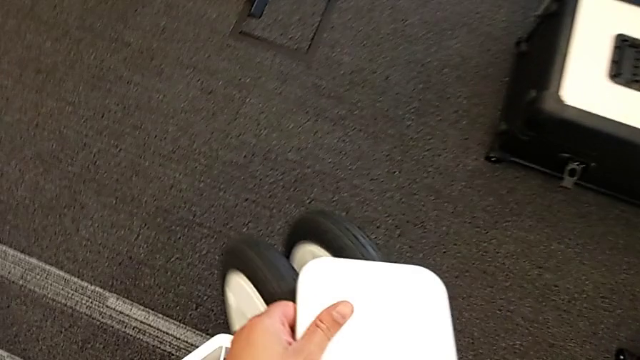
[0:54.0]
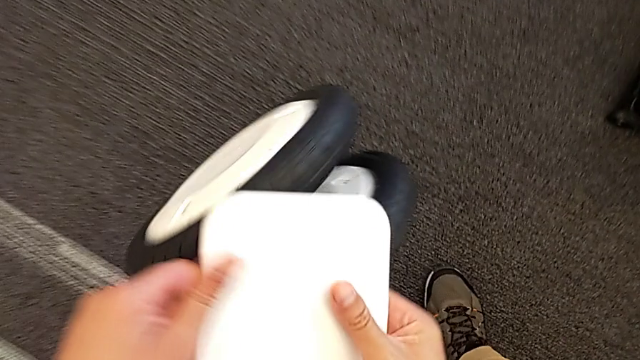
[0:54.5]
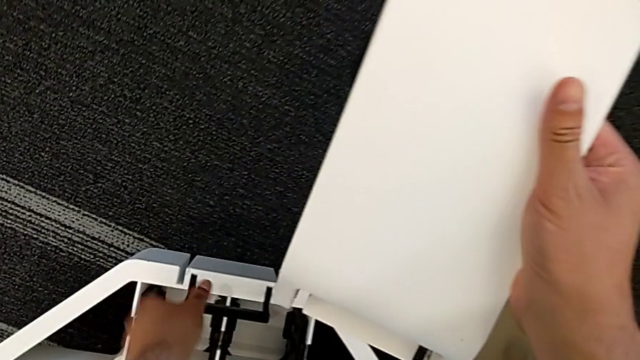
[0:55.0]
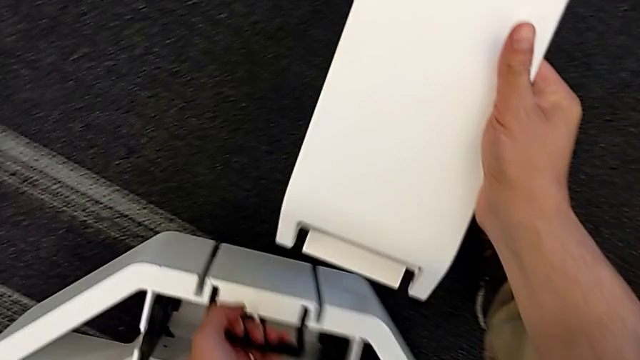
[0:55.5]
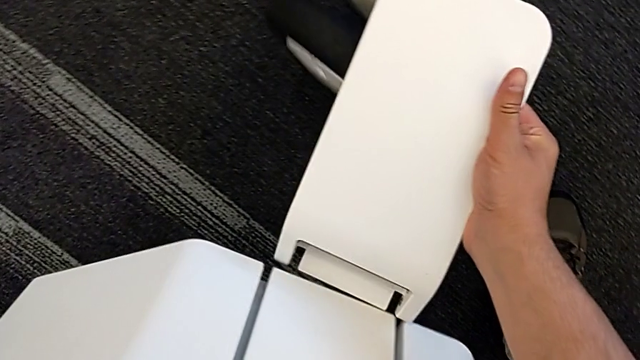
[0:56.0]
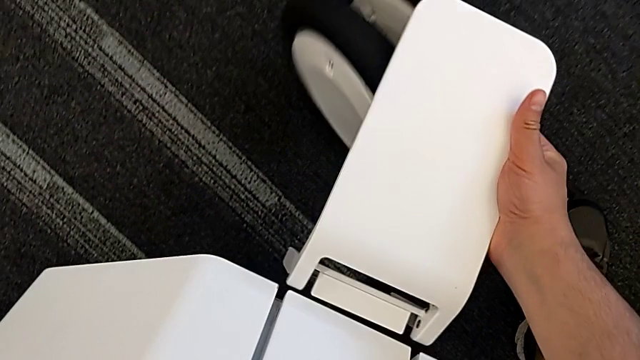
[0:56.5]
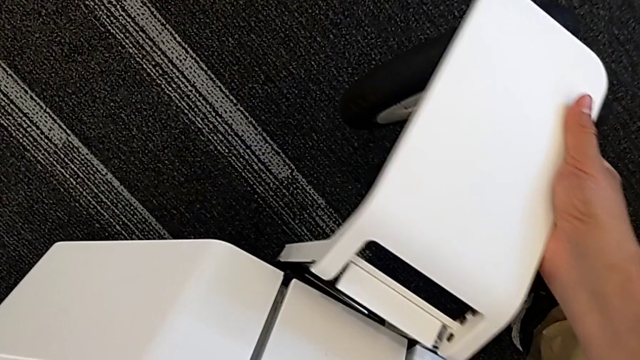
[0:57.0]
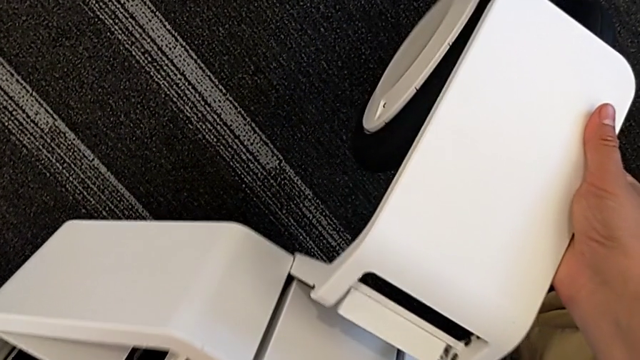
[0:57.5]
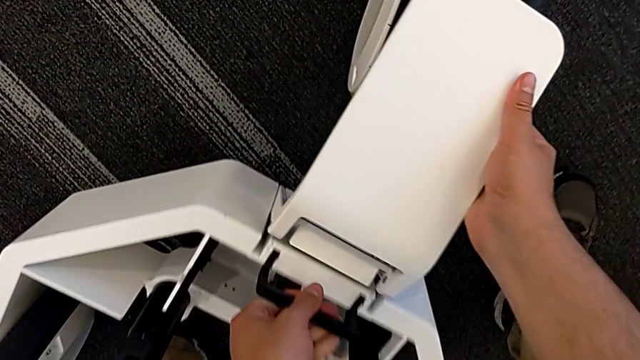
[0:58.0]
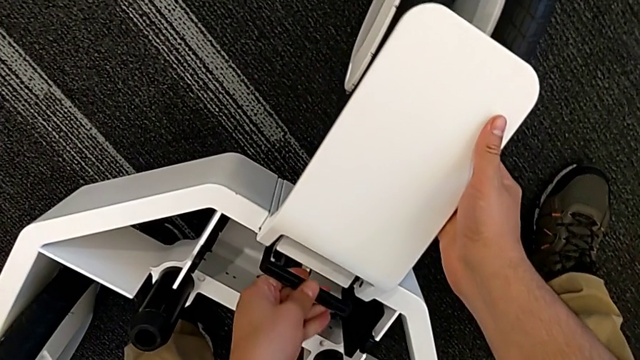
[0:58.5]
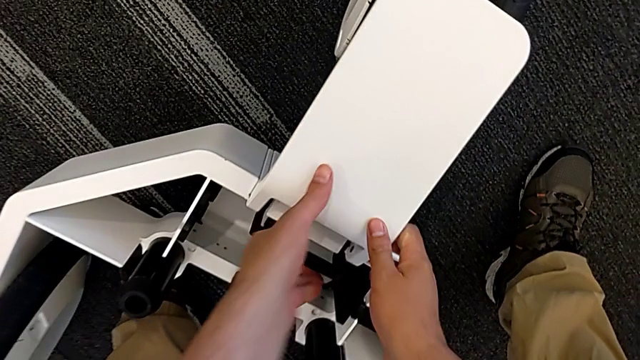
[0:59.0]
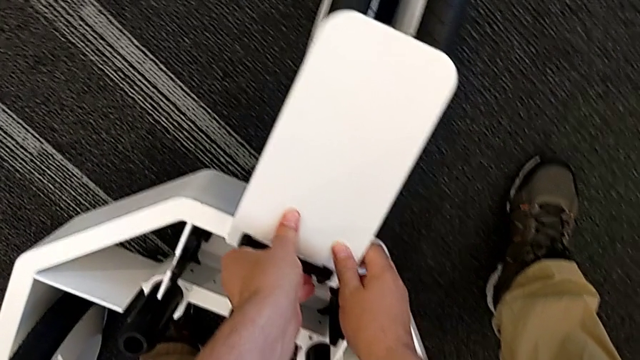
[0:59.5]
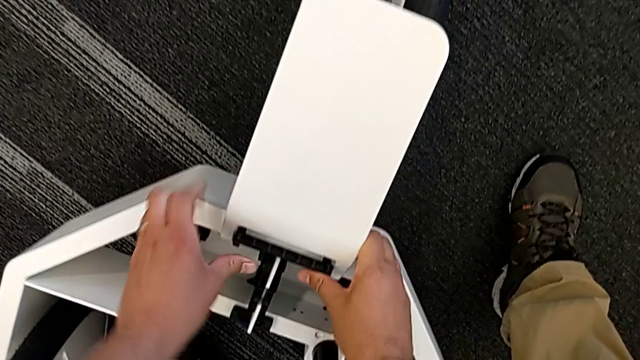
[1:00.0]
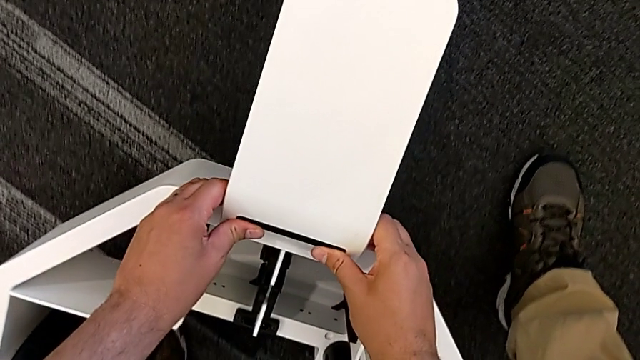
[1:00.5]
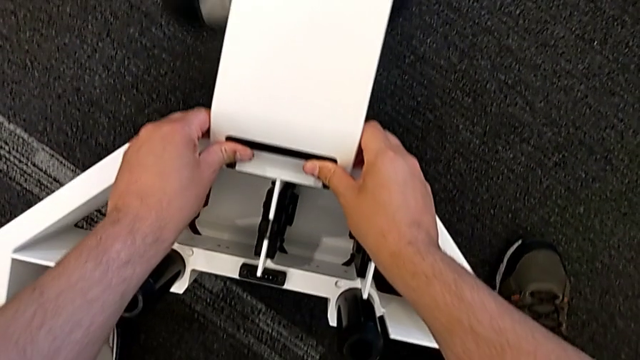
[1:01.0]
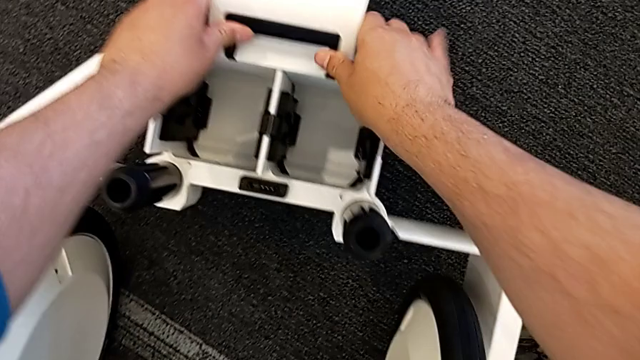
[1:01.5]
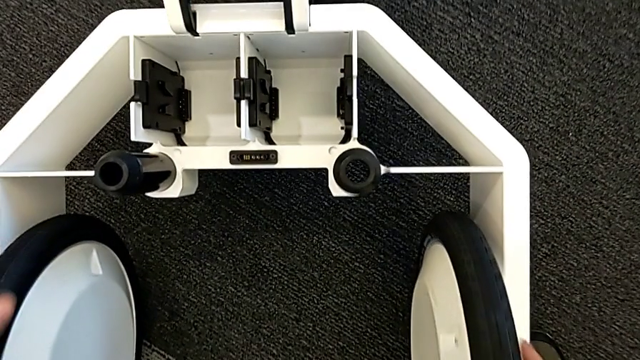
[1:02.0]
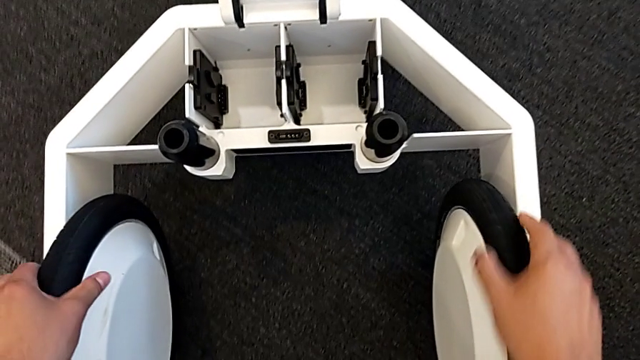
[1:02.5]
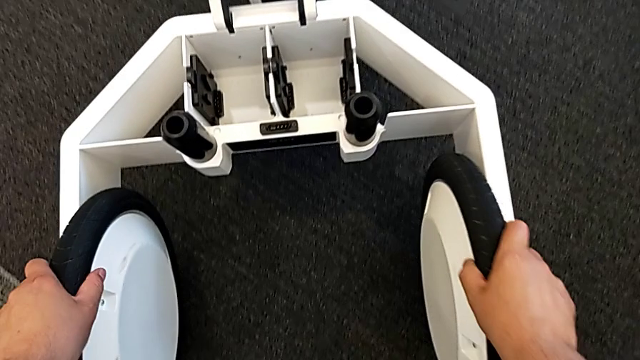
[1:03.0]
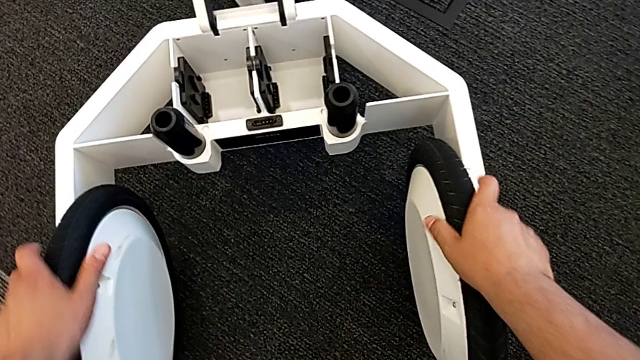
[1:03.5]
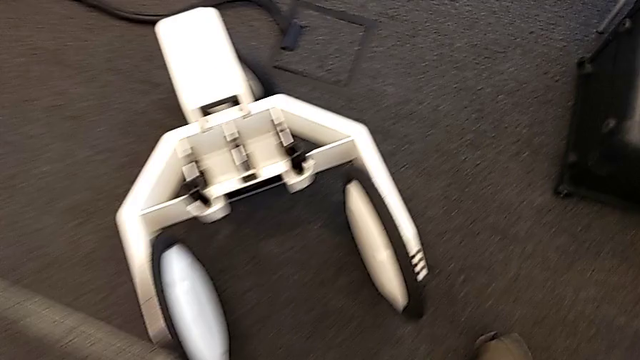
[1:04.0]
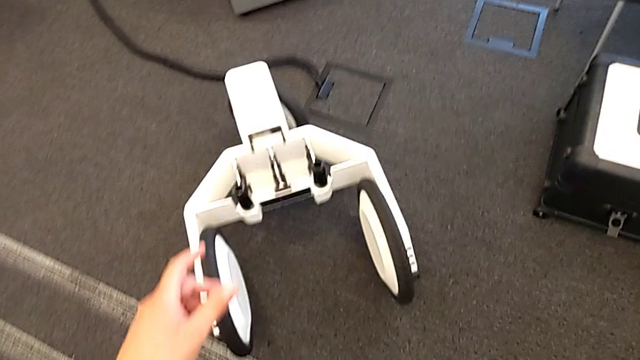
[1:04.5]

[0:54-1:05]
The camera wearer is attaching the wheel unit and the wheel. They assemble the third wheel, lock the wheel and hold it.

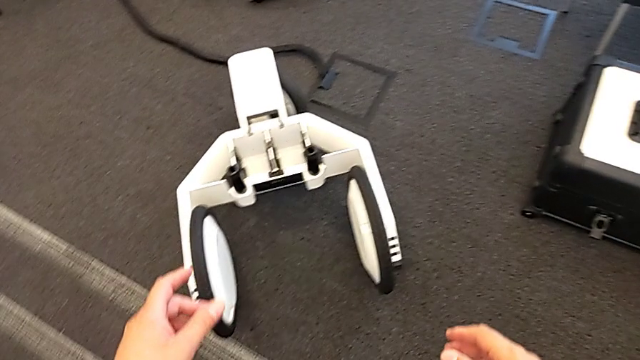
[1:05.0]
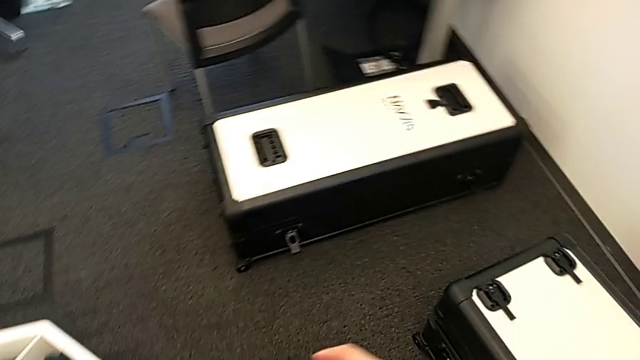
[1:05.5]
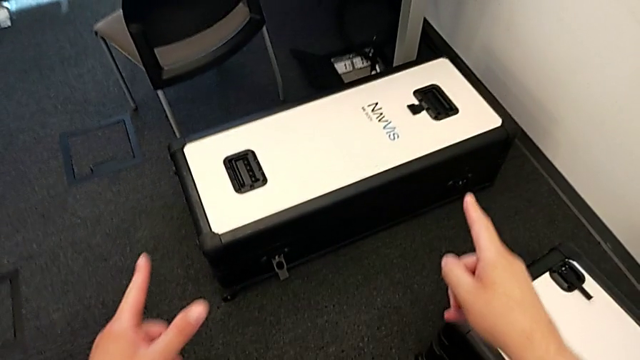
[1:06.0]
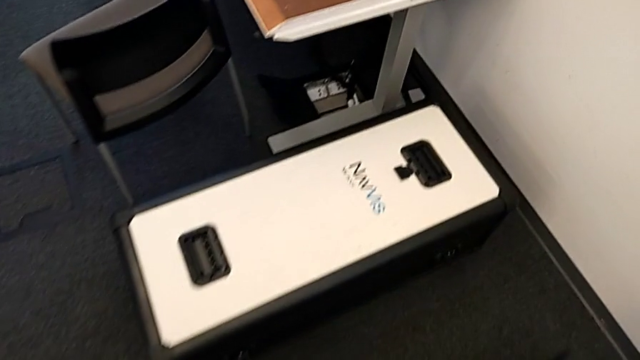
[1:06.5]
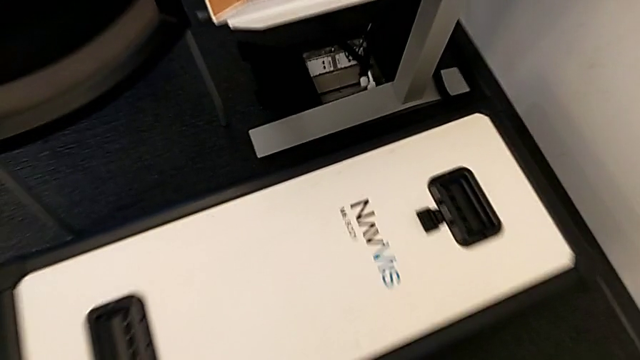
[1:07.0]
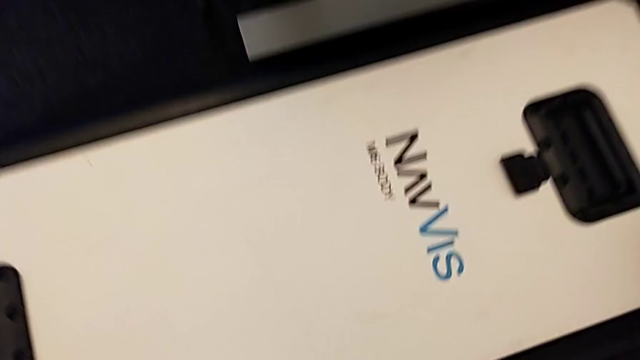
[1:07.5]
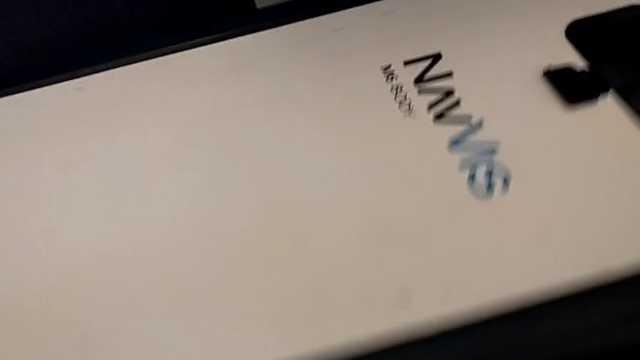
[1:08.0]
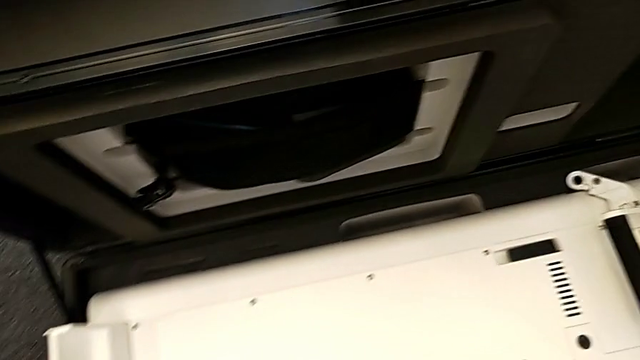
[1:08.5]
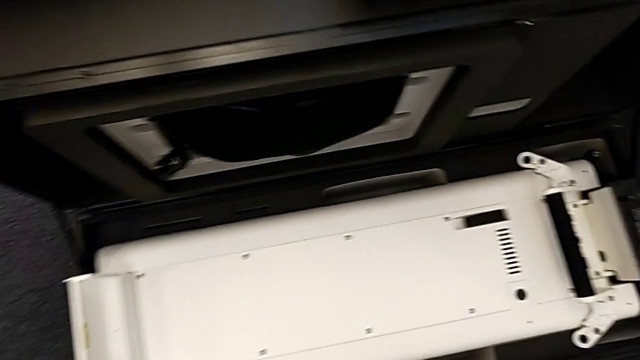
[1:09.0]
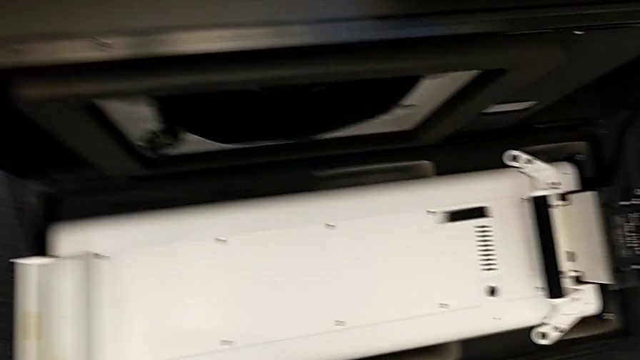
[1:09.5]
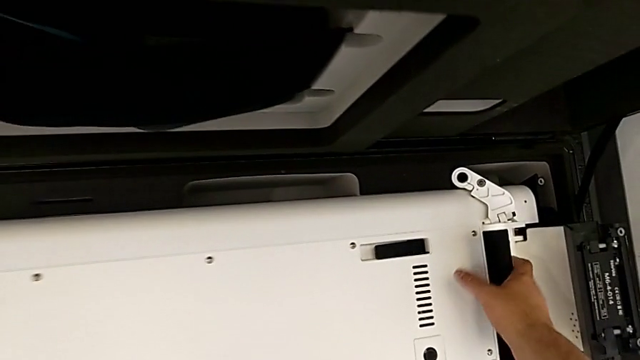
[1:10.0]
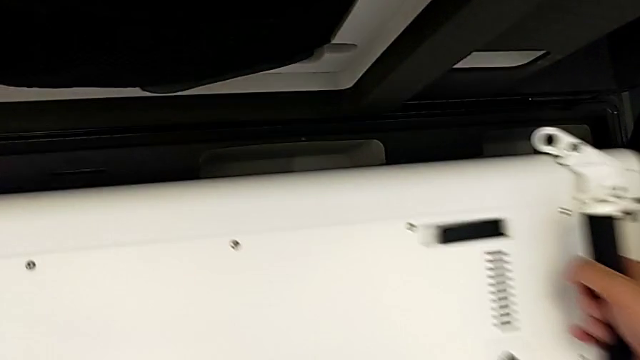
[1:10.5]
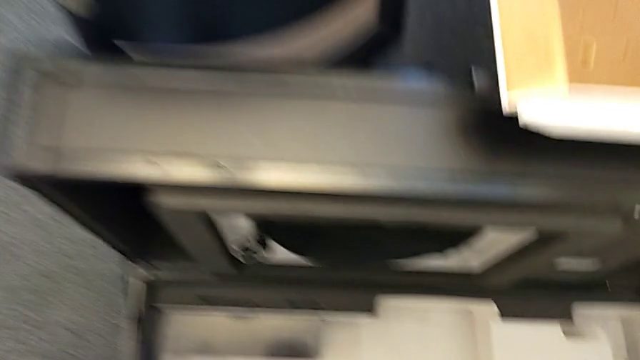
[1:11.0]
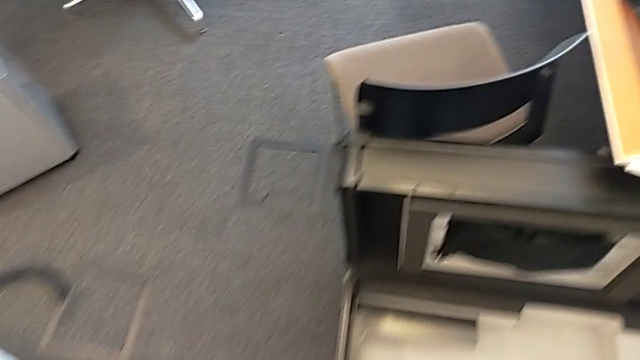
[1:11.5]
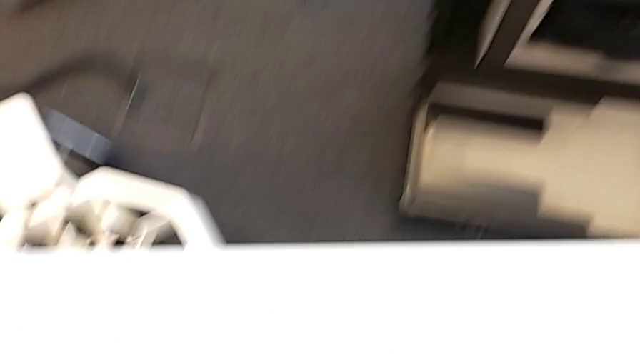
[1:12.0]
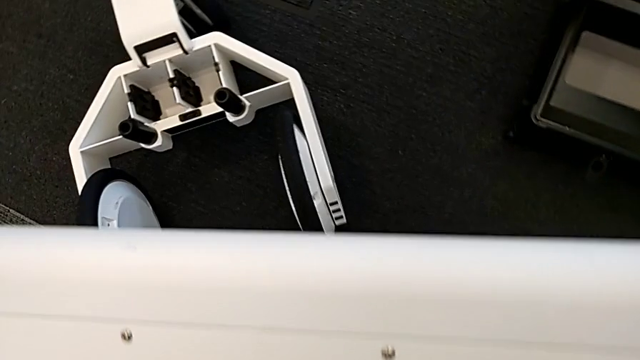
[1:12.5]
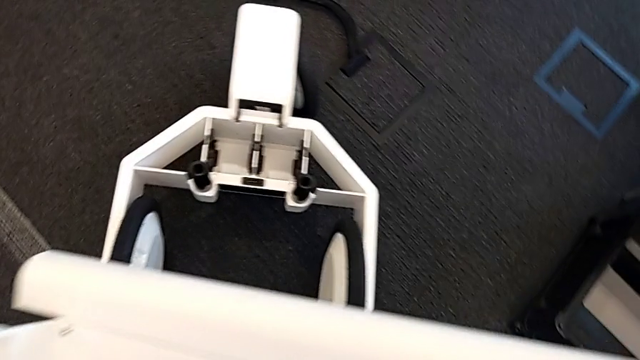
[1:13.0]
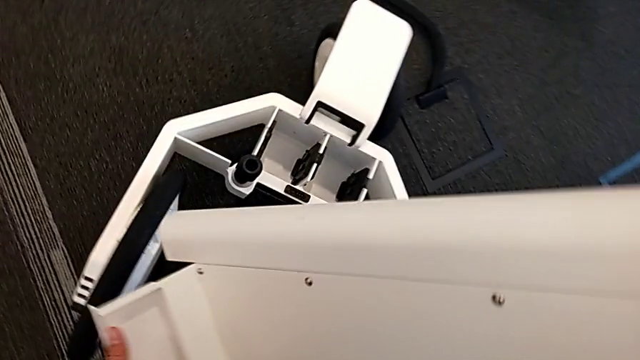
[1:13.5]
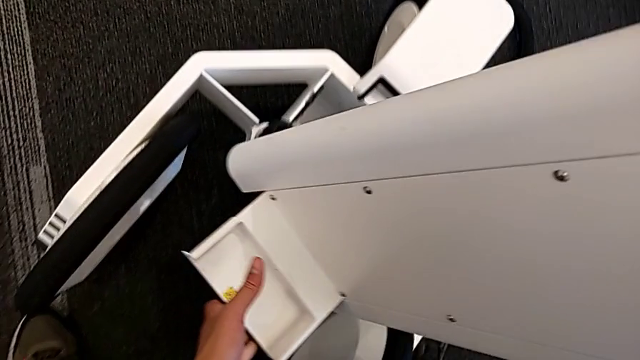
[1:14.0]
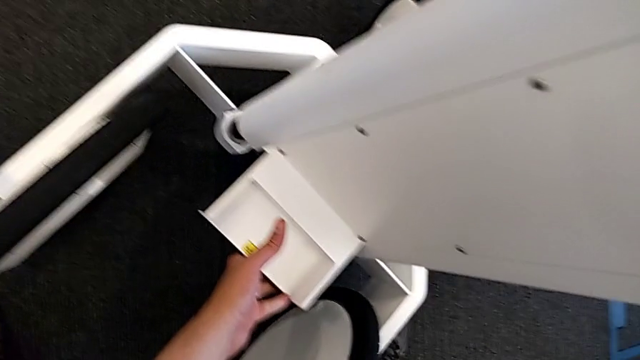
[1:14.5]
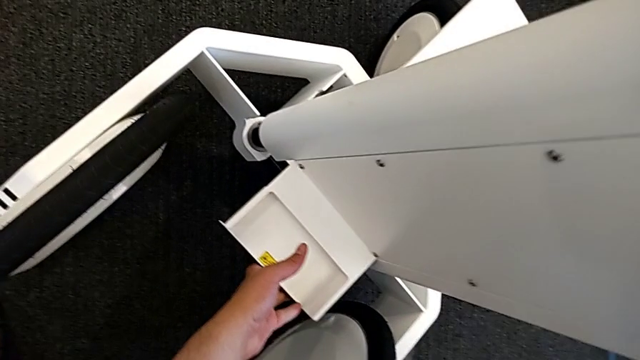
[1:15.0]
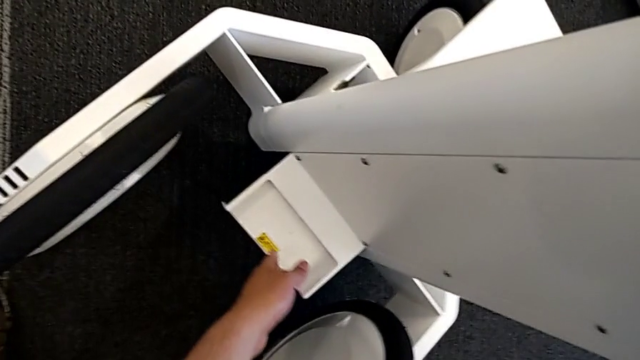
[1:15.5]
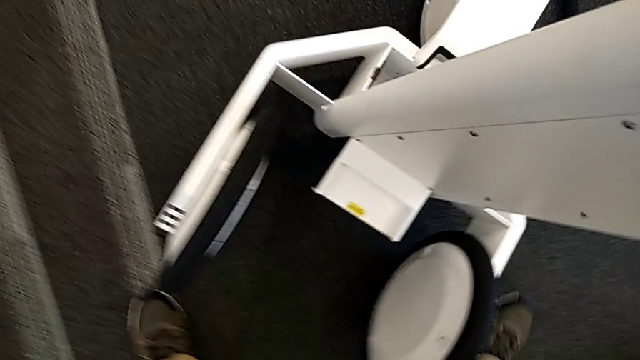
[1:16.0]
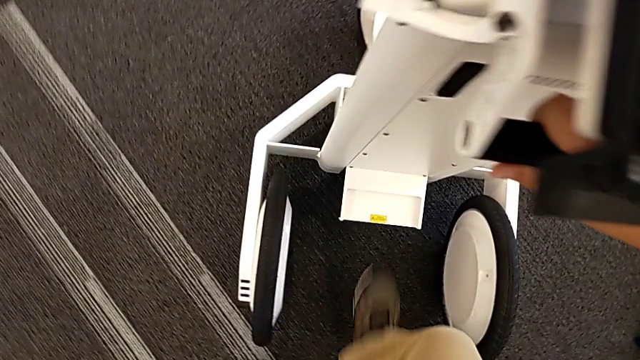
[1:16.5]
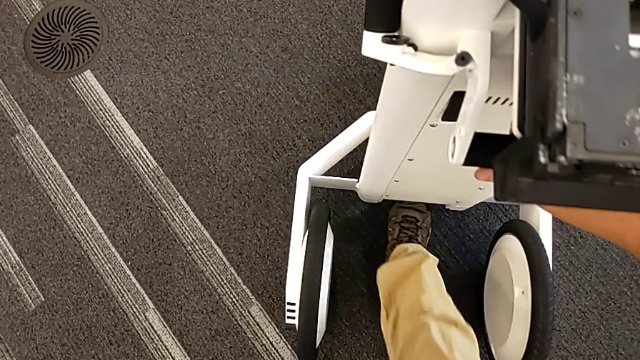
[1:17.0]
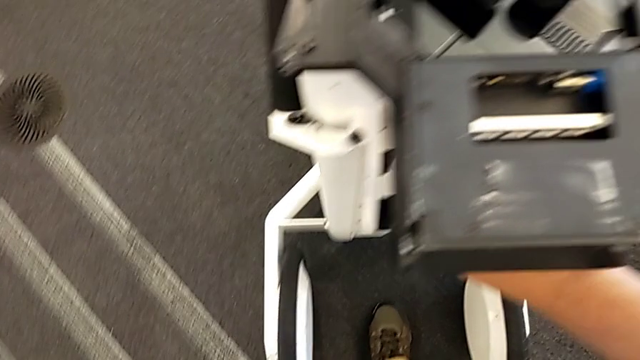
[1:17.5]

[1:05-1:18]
The camera wearer is attaching the base to something. They open the box, grab the base, lift it, assemble the M6 body and pull the M6 body lock.
